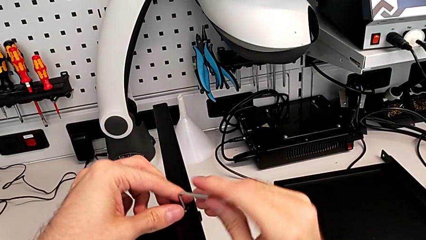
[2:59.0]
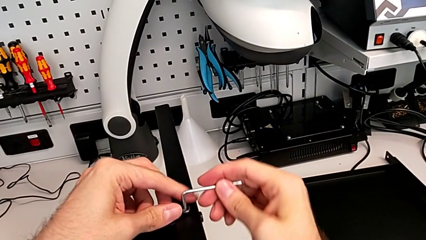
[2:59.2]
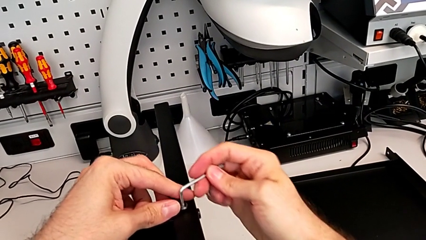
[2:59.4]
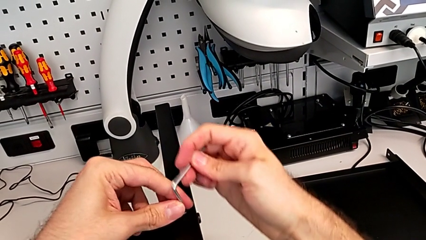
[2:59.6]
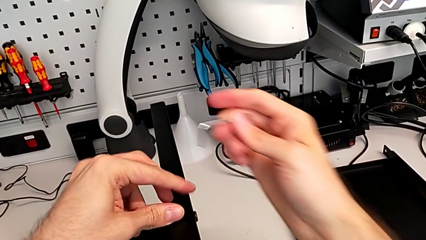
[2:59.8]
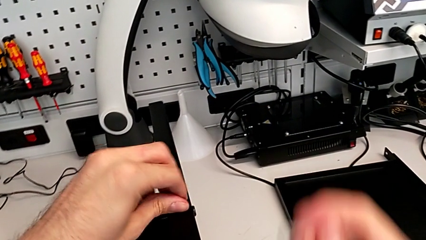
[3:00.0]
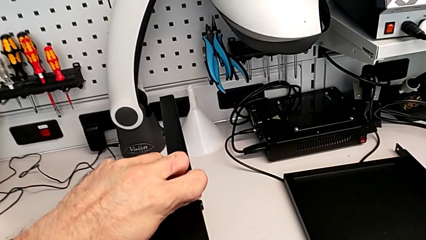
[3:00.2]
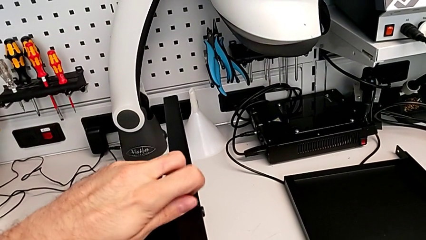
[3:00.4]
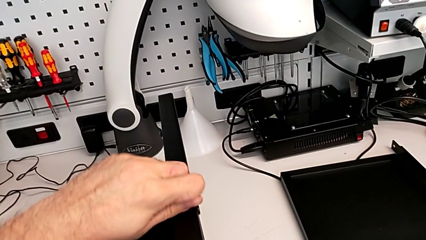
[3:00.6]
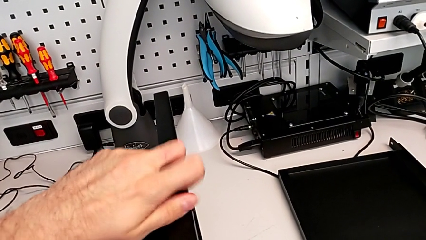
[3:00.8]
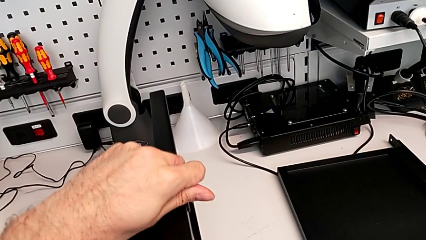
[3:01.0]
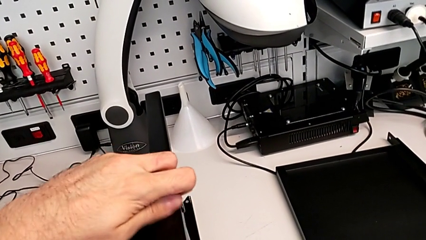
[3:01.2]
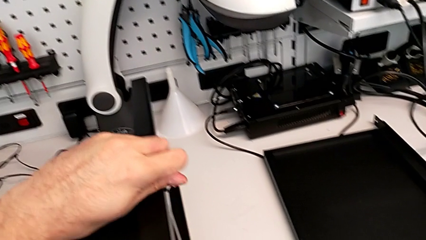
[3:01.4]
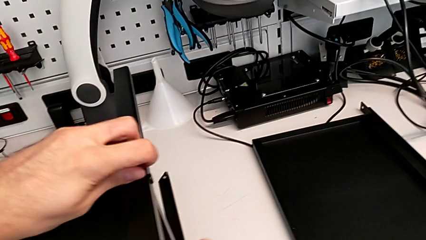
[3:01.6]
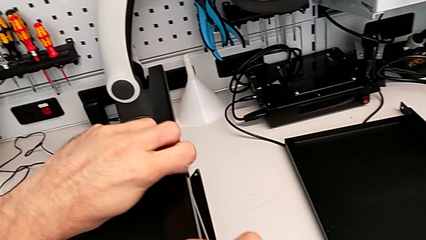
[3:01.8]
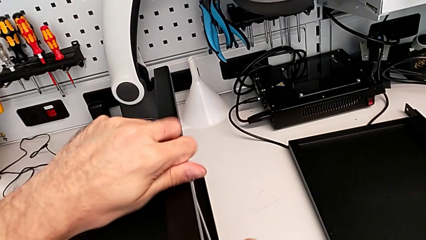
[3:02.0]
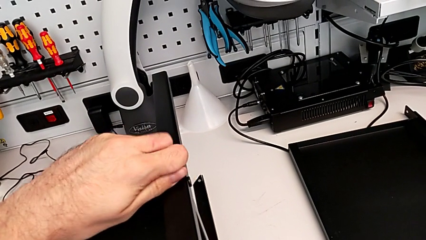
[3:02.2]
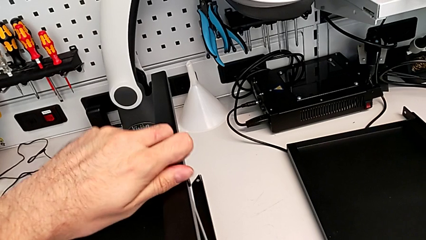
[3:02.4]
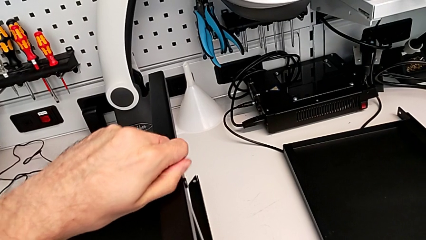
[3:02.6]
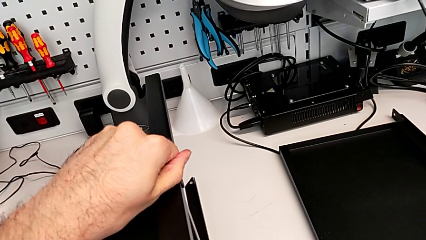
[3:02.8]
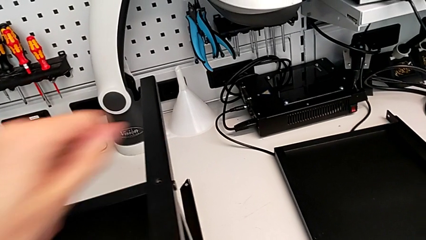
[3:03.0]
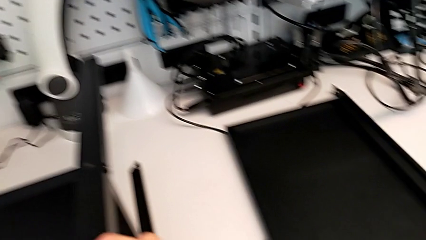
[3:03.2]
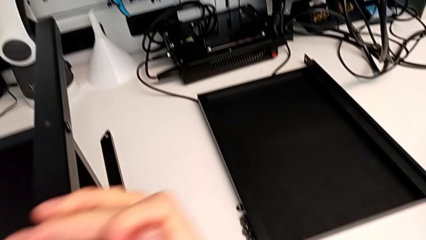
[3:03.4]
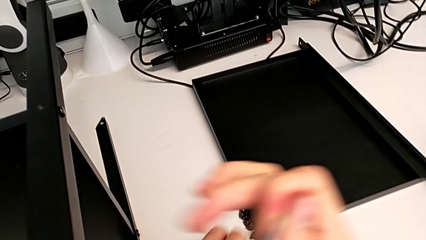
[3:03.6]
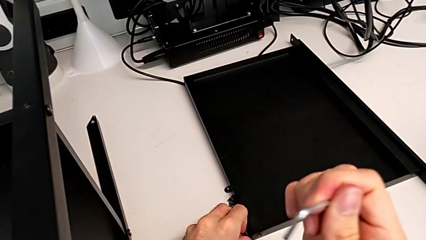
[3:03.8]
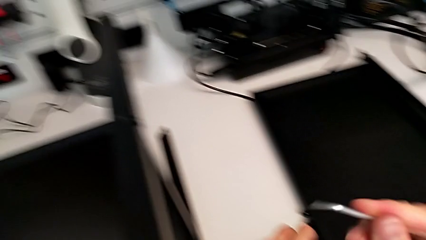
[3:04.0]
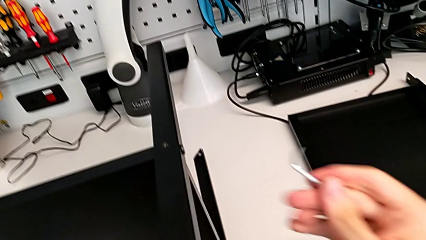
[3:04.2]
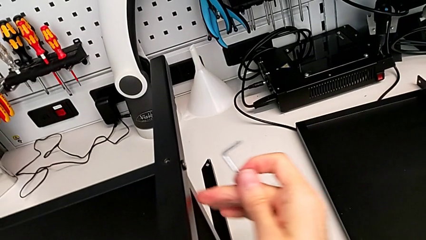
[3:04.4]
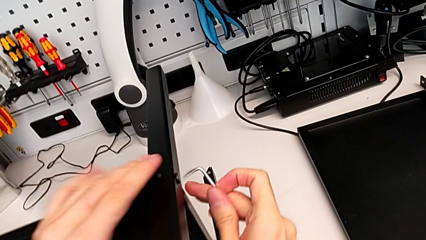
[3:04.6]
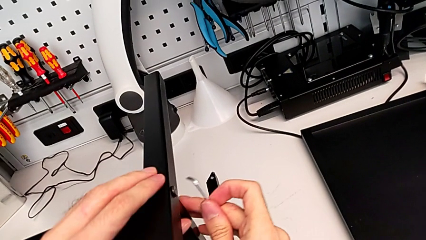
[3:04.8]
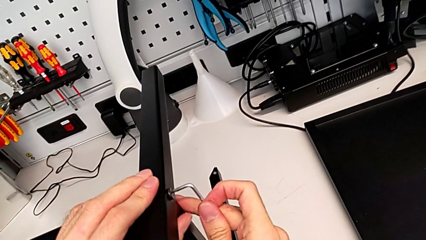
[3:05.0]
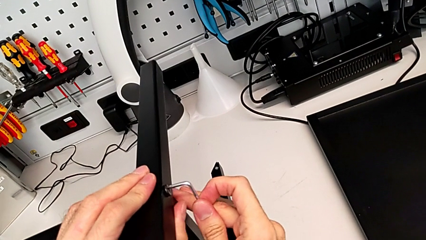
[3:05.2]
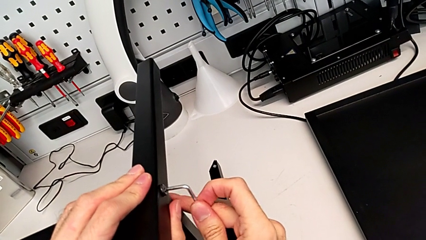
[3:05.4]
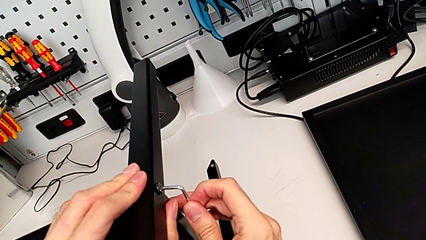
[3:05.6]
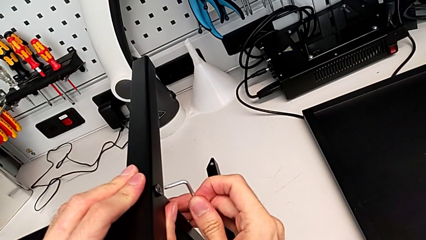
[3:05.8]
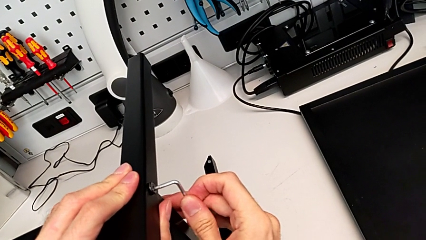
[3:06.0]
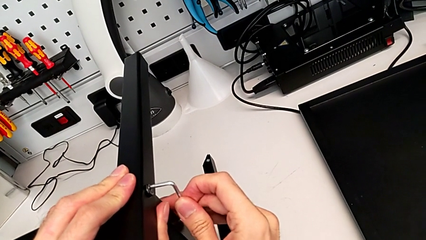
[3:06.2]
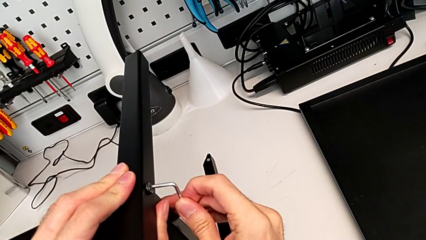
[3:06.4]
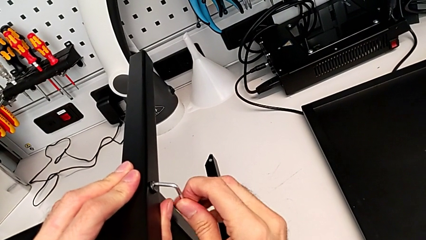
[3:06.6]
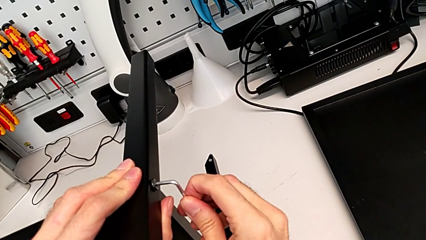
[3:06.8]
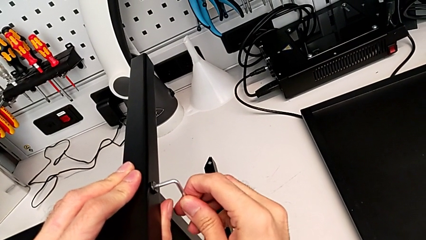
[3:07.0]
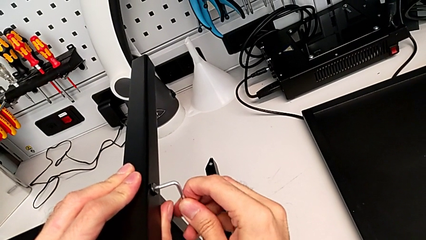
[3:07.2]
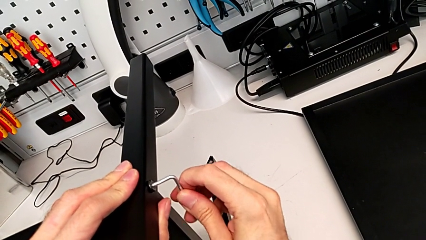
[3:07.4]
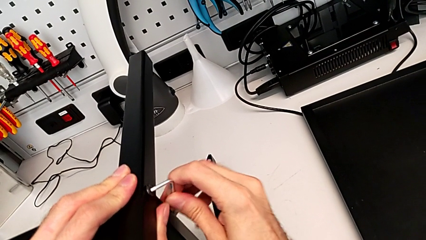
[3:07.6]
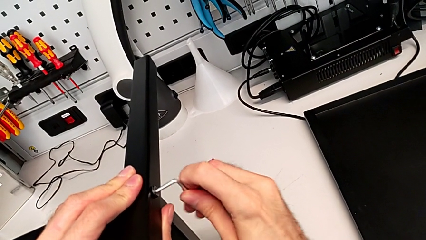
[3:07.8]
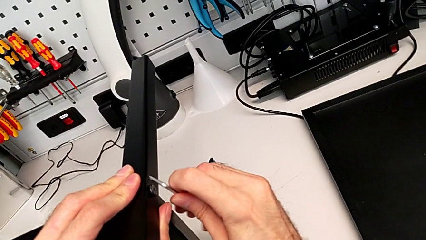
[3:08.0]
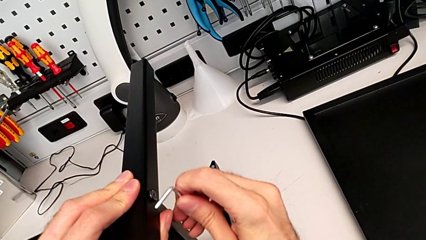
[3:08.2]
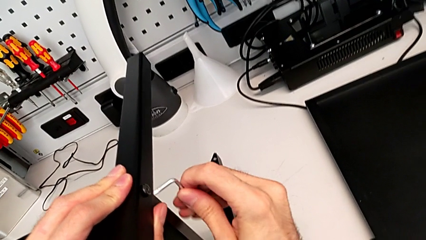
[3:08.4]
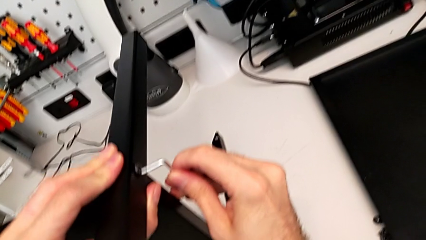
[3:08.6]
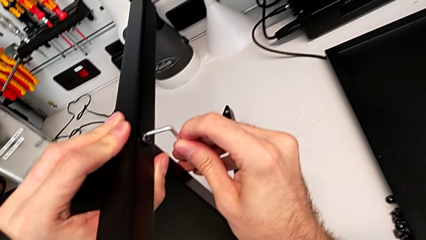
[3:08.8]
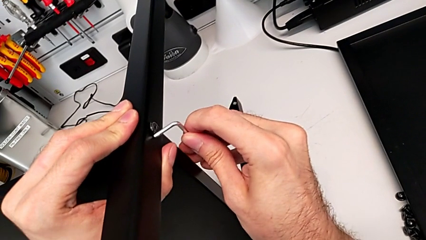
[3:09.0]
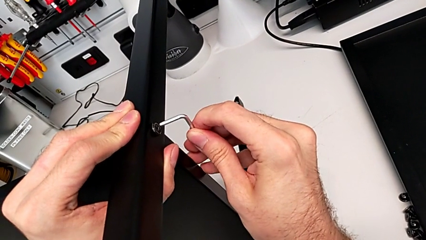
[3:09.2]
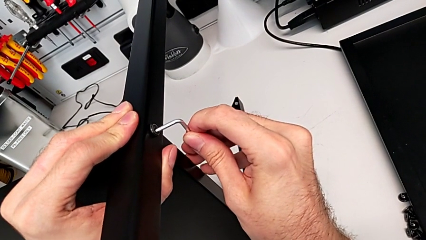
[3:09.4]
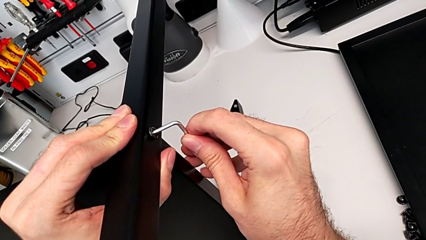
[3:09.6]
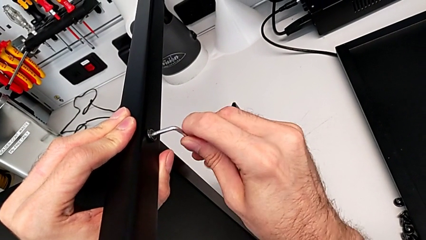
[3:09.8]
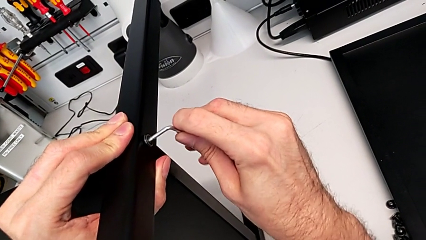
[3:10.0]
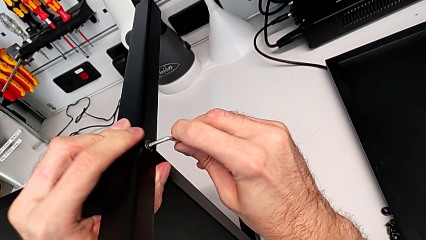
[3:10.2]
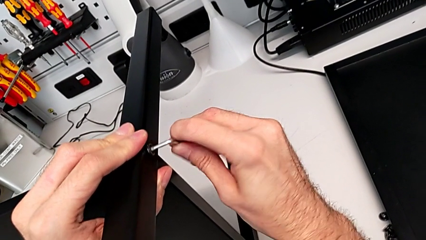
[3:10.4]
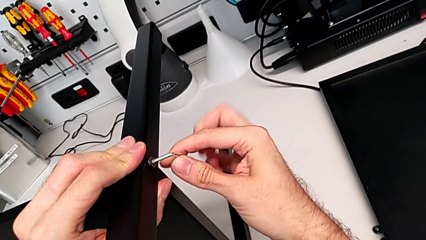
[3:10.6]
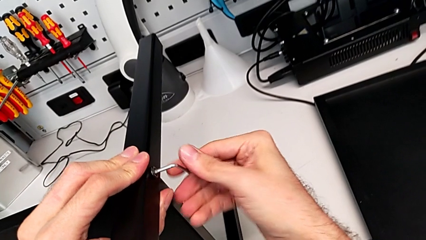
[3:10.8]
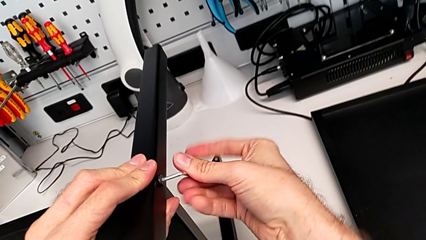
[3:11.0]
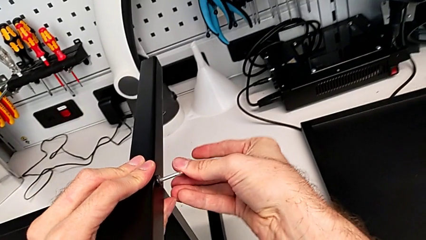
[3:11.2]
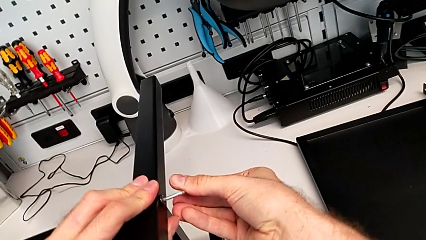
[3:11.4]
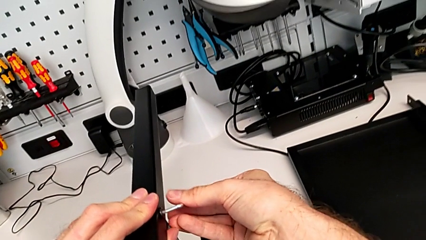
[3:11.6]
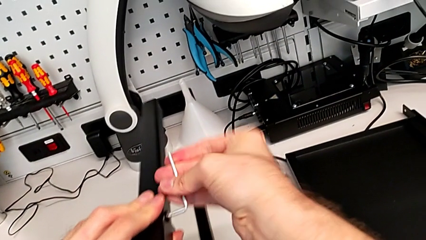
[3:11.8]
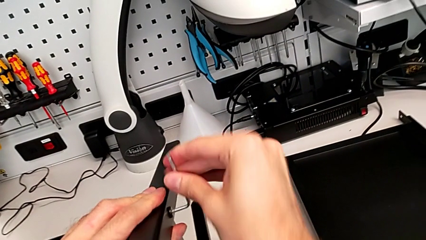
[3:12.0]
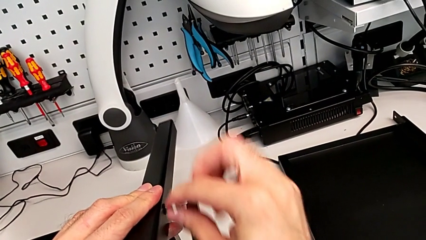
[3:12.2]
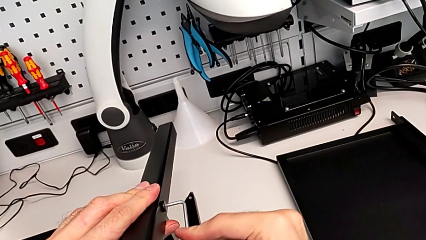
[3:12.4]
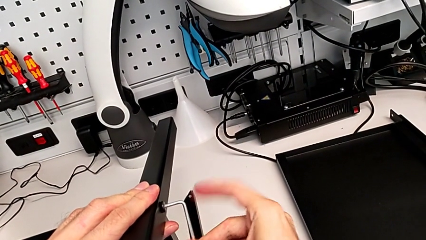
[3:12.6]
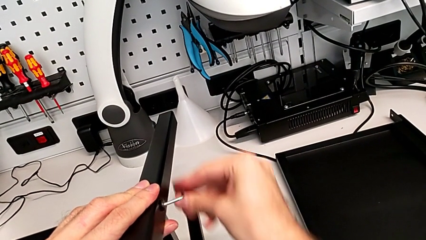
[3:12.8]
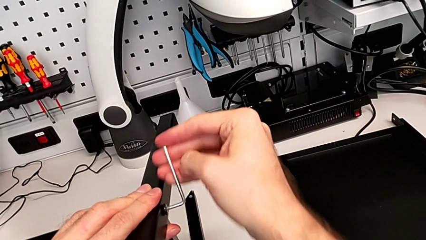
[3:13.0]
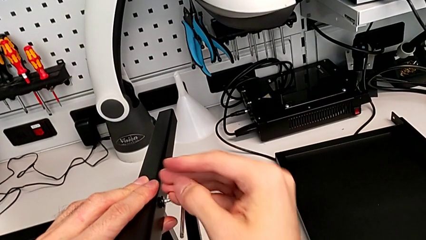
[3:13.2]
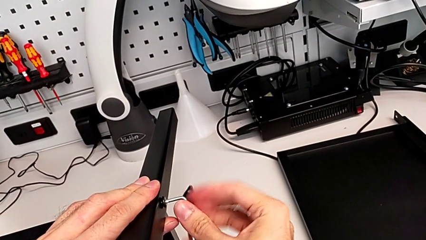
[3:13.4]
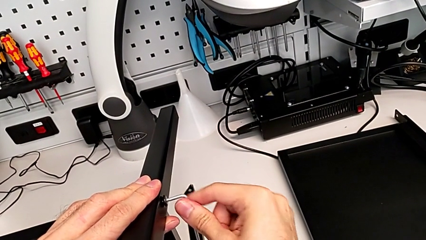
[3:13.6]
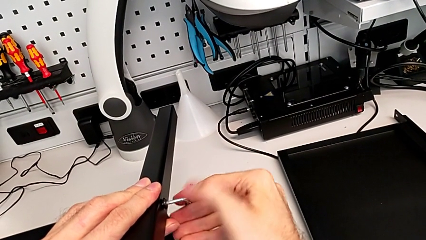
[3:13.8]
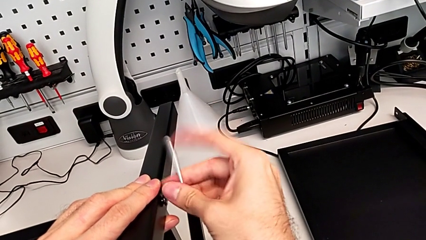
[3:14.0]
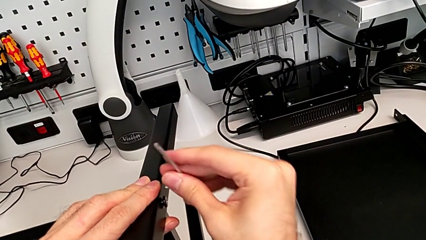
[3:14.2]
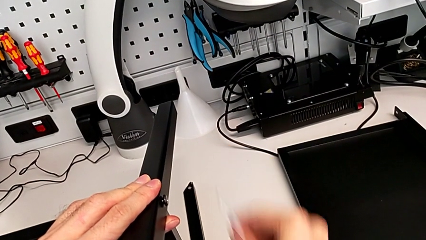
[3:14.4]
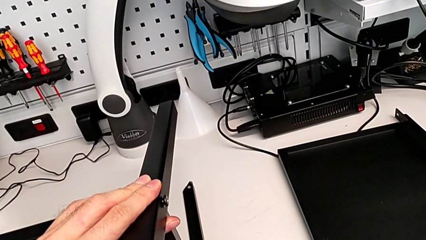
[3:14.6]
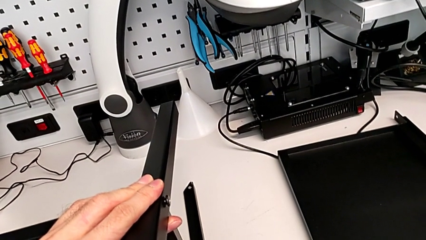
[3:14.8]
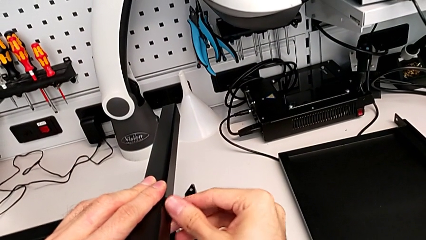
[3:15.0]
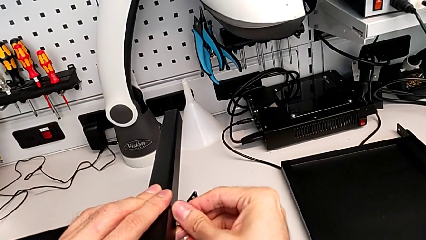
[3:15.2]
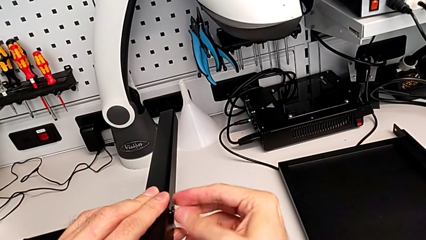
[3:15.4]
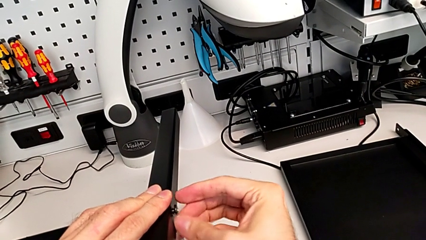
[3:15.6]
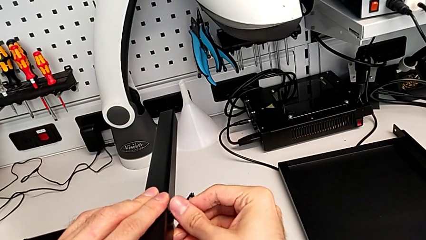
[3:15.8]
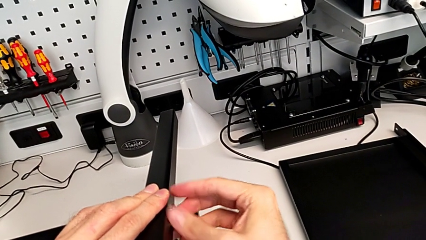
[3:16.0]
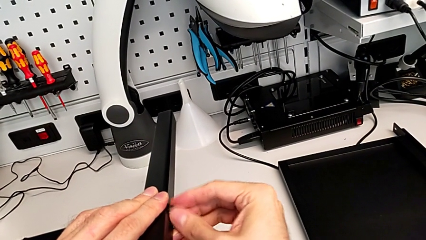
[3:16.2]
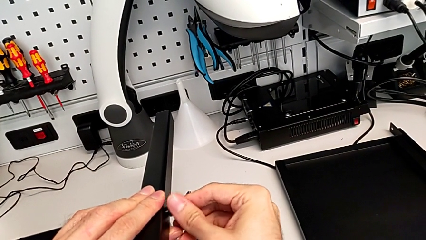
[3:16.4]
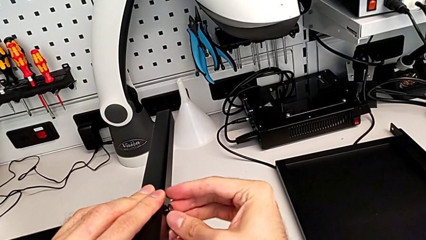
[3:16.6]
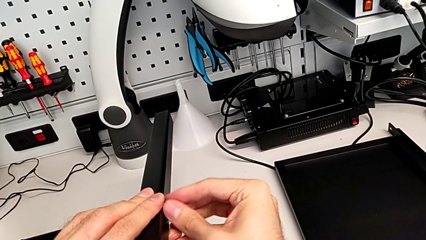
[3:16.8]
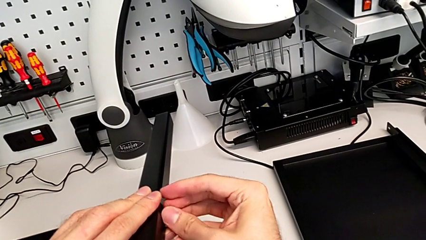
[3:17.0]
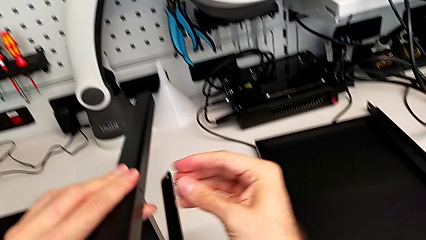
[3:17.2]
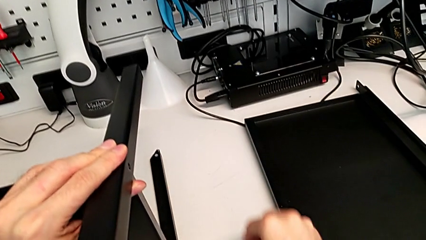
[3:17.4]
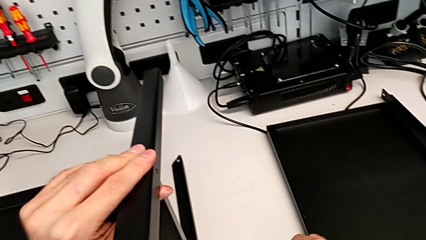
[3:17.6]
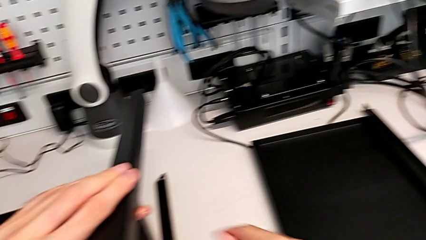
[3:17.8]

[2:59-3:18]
The camera wearer is disassembling the second leg. They withdraw the Allen wrench, unscrew the hex socket head, disassemble it and place it. They insert the Allen wrench, unscrew the hex socket head, withdraw the Allen wrench, place it, unscrew the hex socket head, disassemble it and place it.
